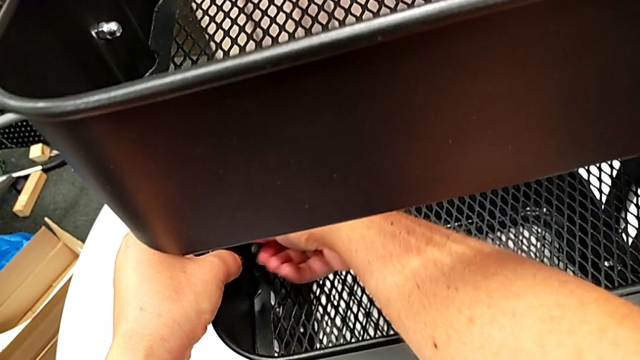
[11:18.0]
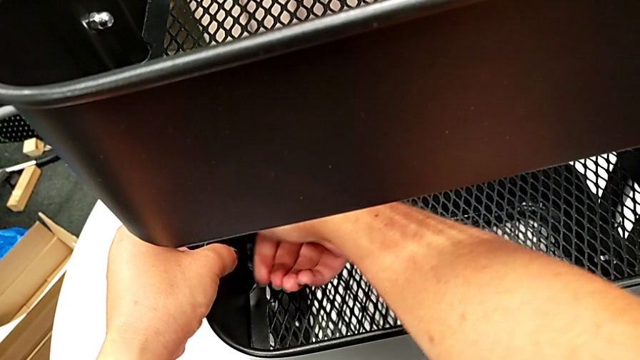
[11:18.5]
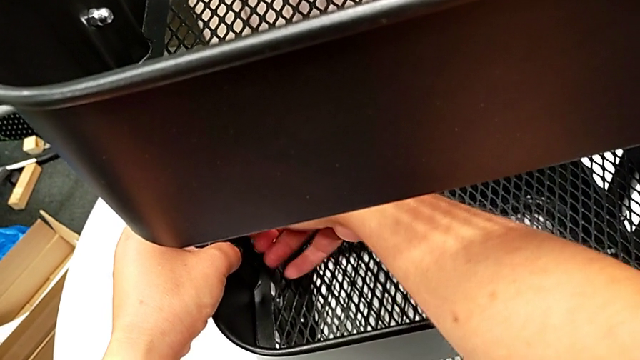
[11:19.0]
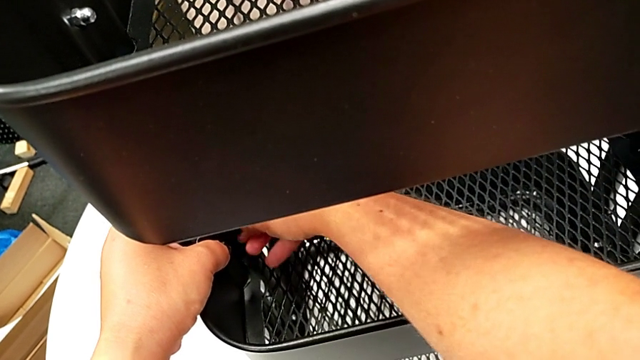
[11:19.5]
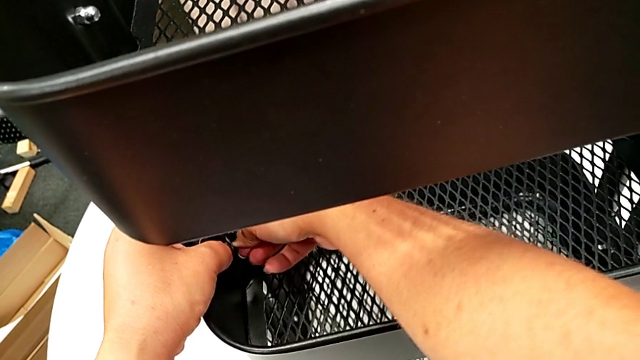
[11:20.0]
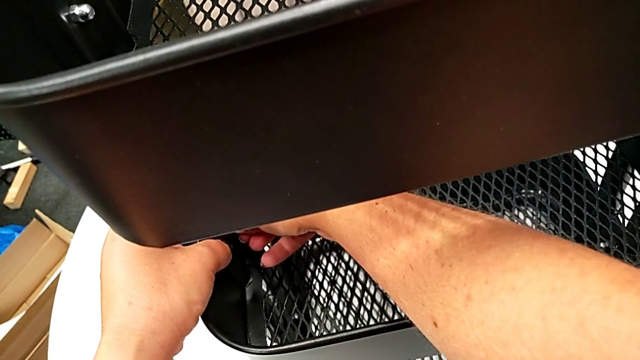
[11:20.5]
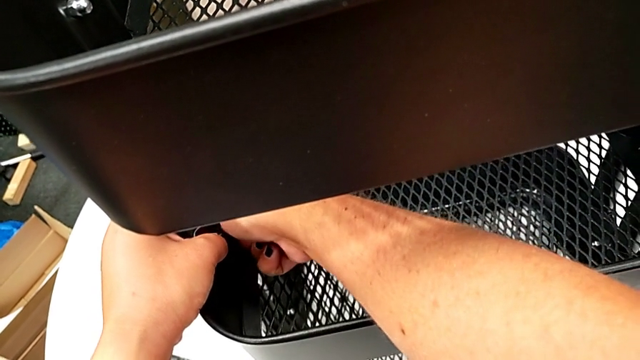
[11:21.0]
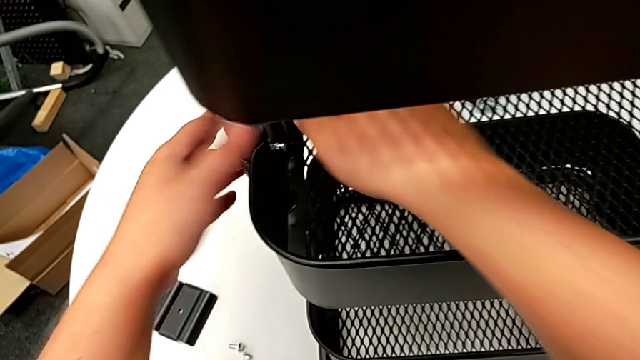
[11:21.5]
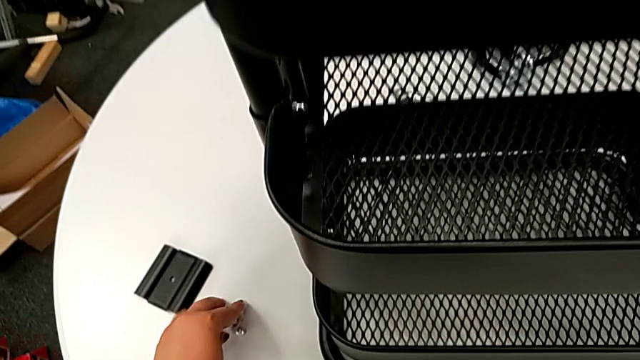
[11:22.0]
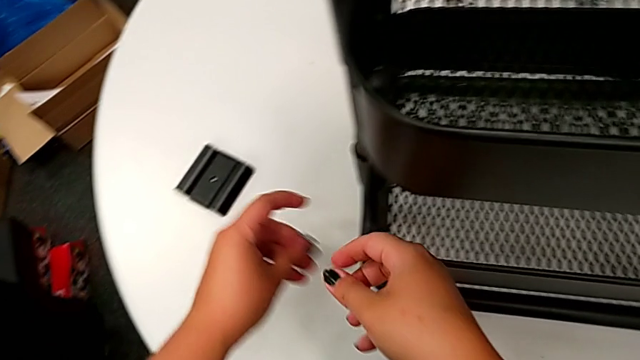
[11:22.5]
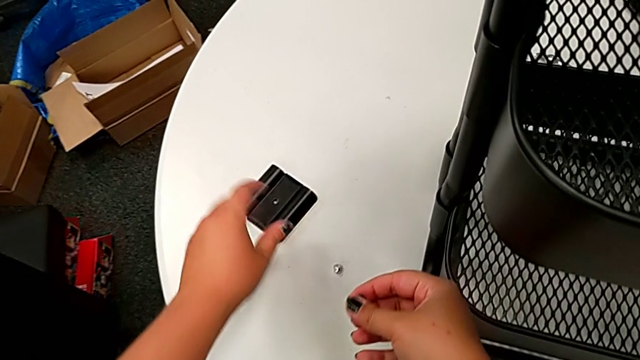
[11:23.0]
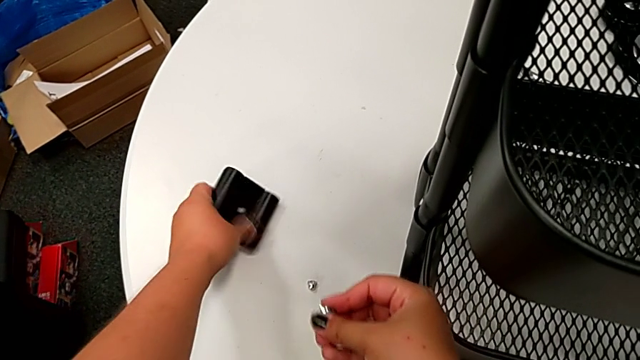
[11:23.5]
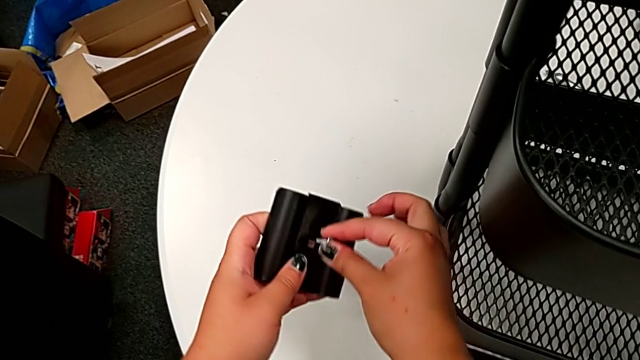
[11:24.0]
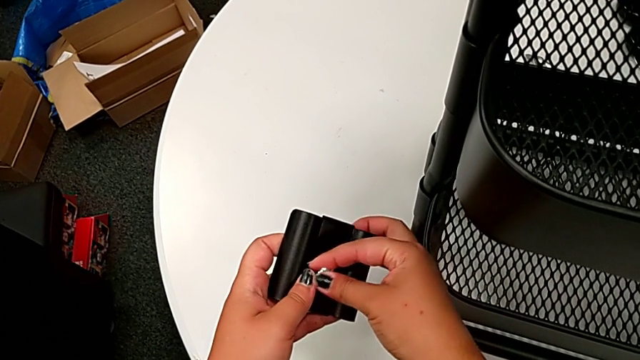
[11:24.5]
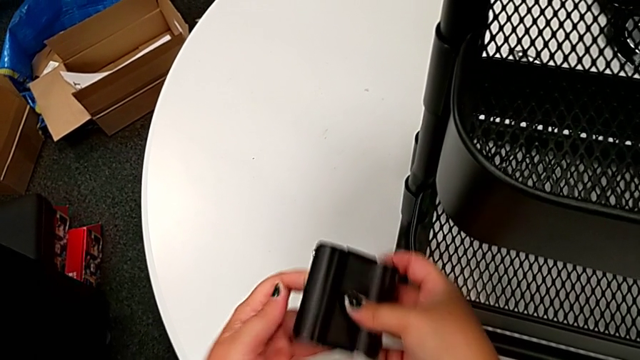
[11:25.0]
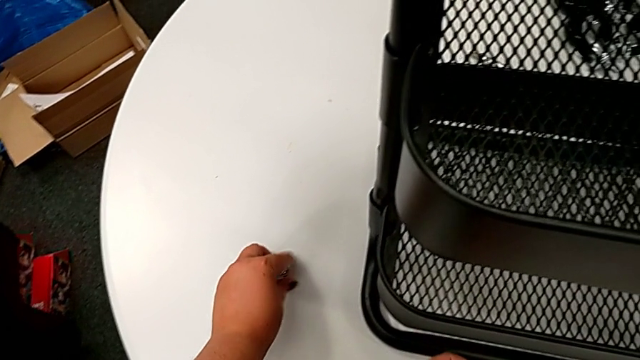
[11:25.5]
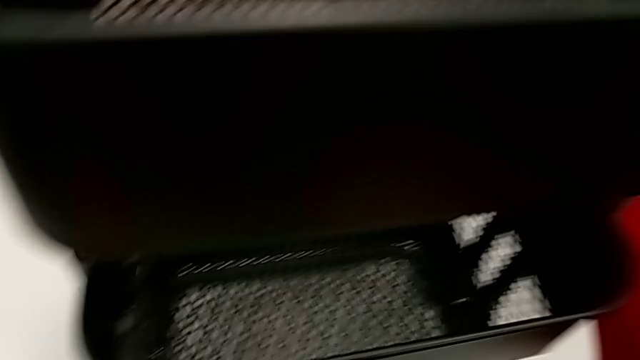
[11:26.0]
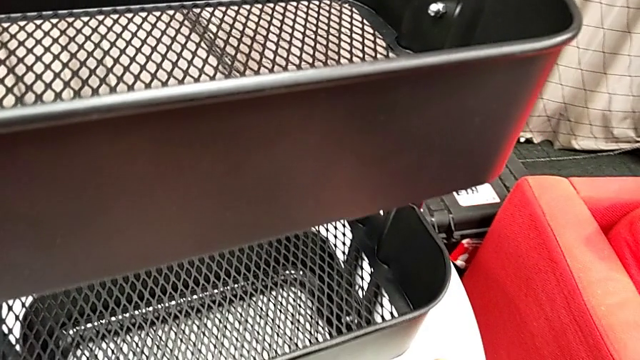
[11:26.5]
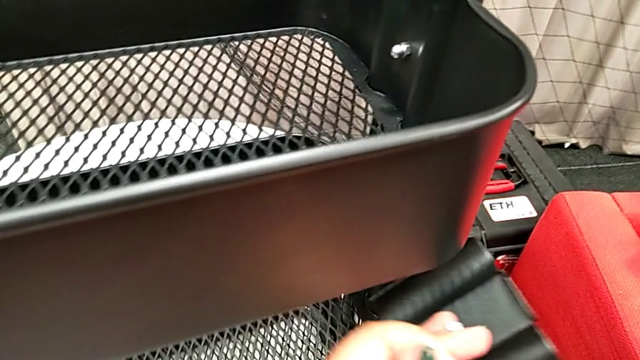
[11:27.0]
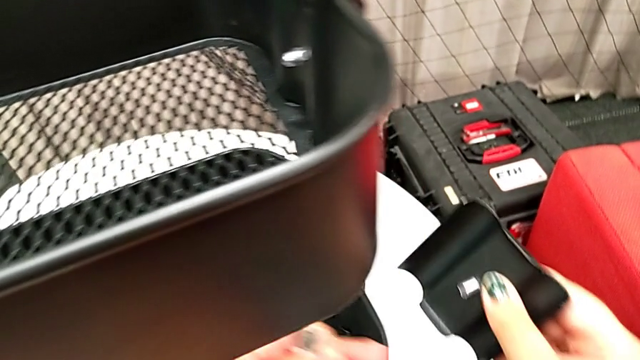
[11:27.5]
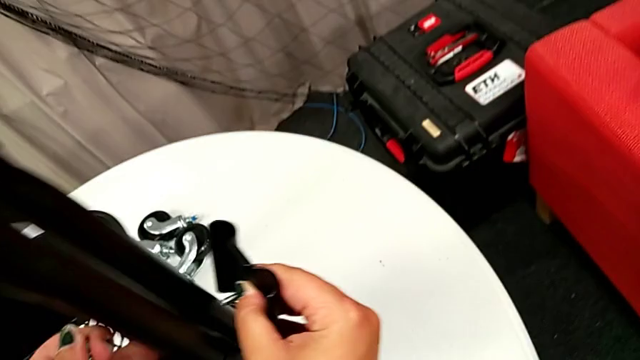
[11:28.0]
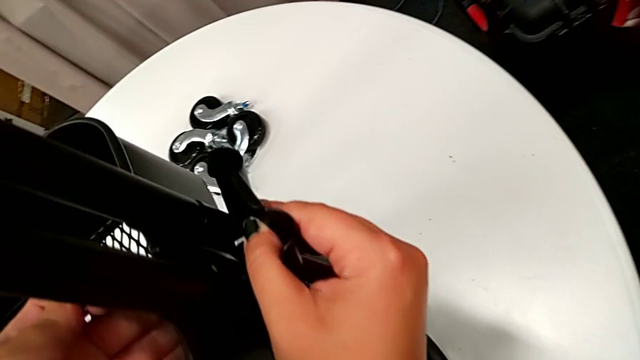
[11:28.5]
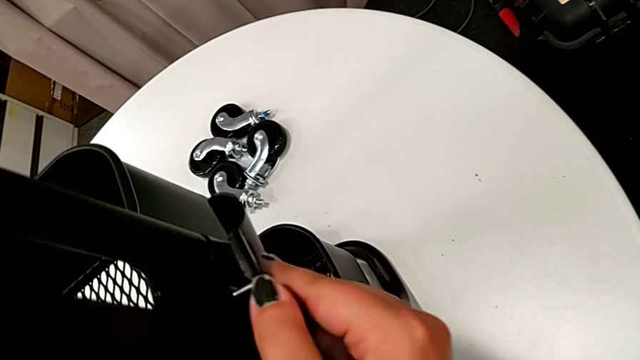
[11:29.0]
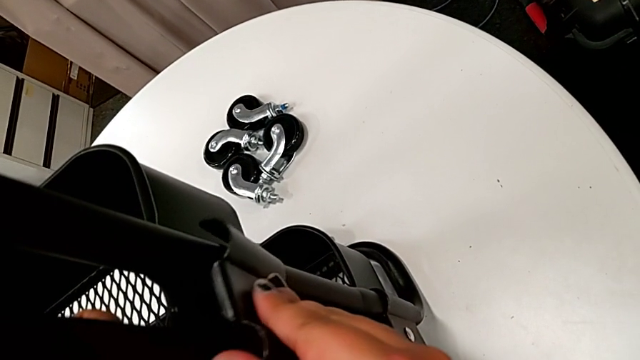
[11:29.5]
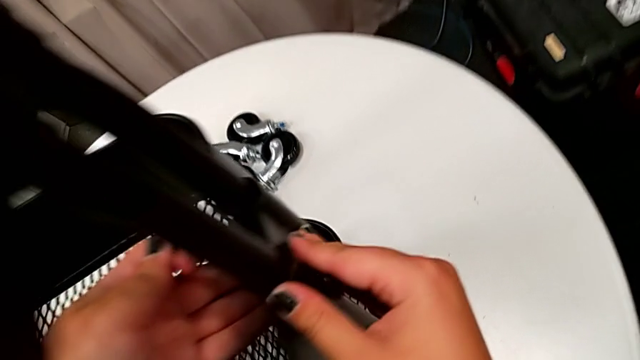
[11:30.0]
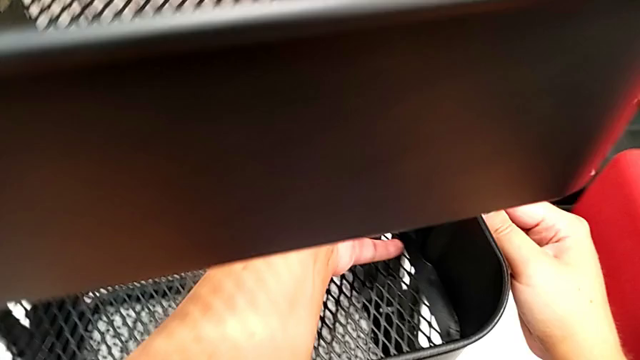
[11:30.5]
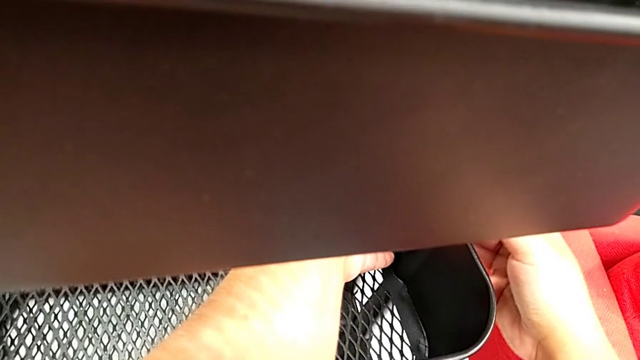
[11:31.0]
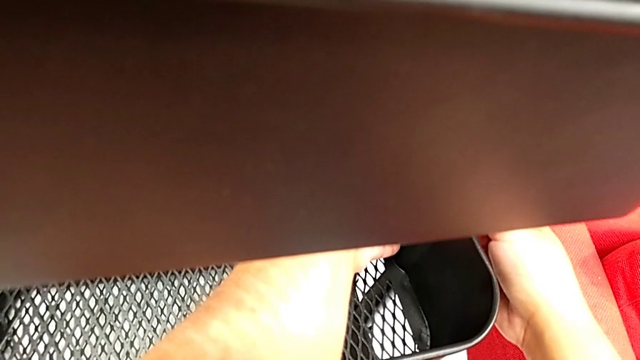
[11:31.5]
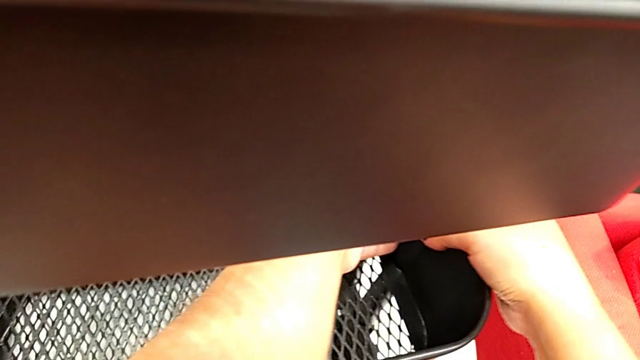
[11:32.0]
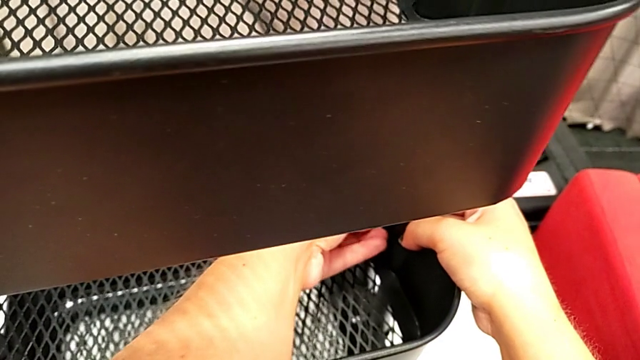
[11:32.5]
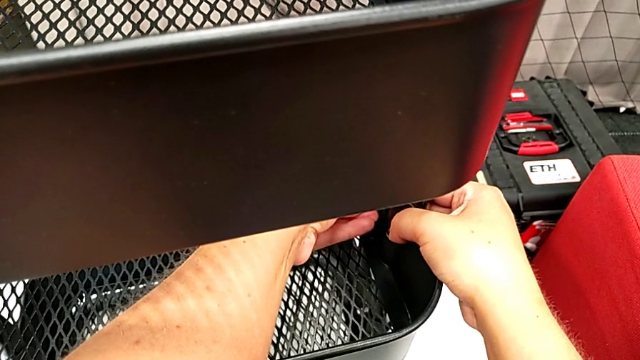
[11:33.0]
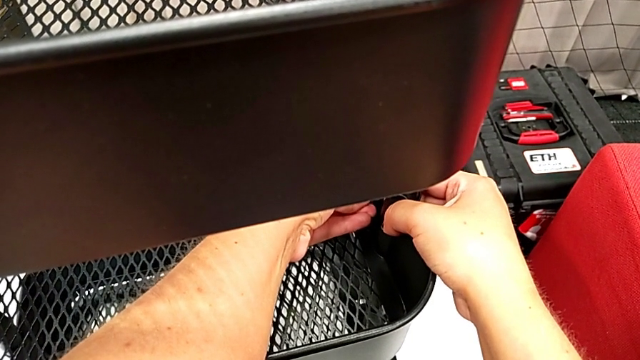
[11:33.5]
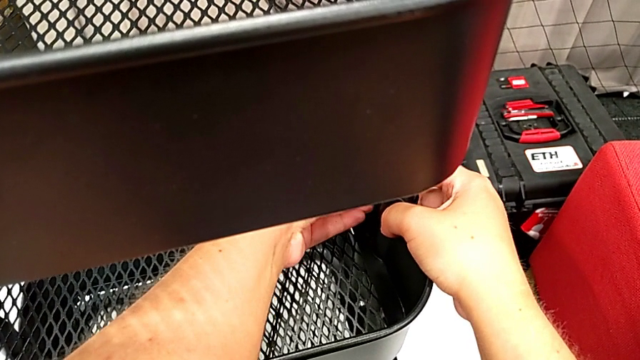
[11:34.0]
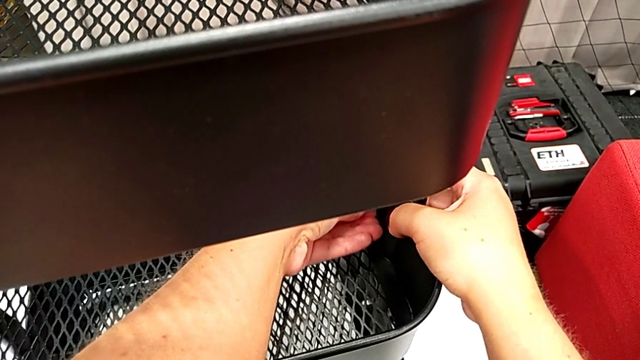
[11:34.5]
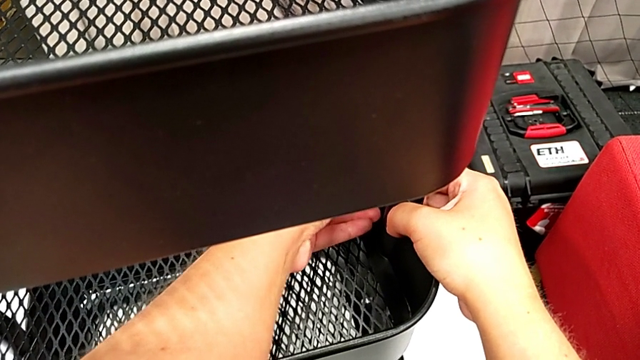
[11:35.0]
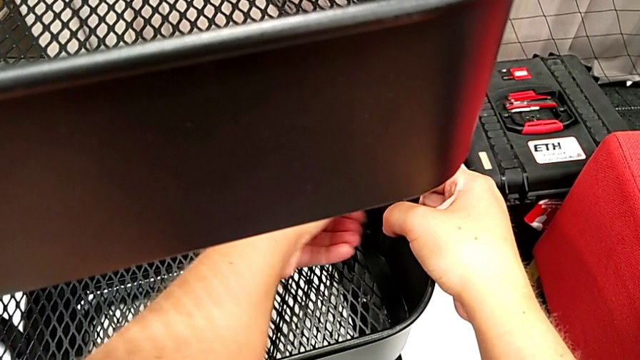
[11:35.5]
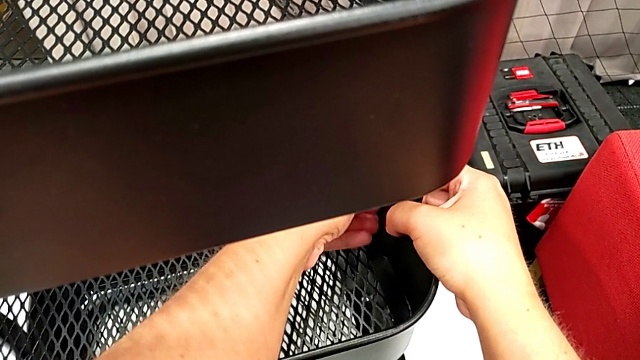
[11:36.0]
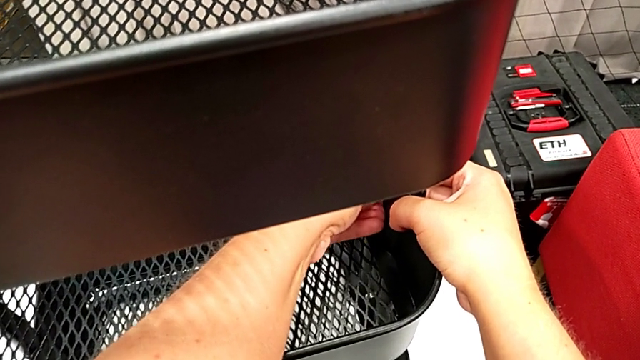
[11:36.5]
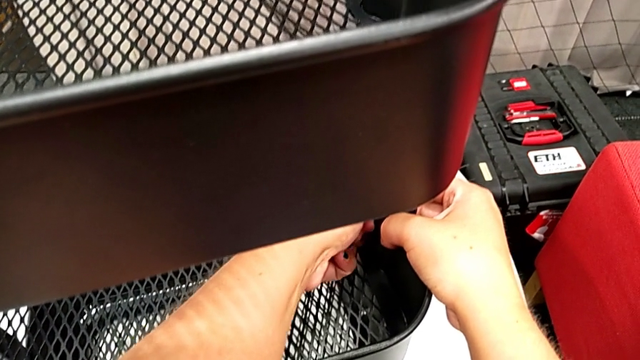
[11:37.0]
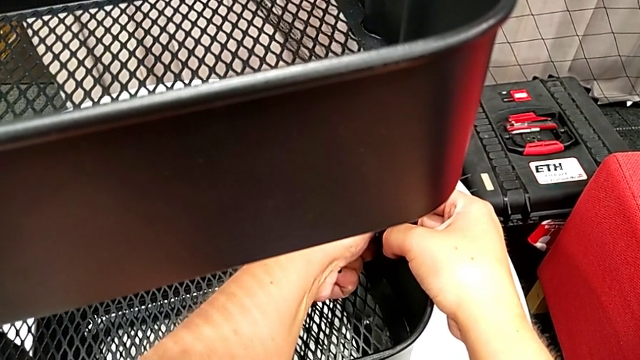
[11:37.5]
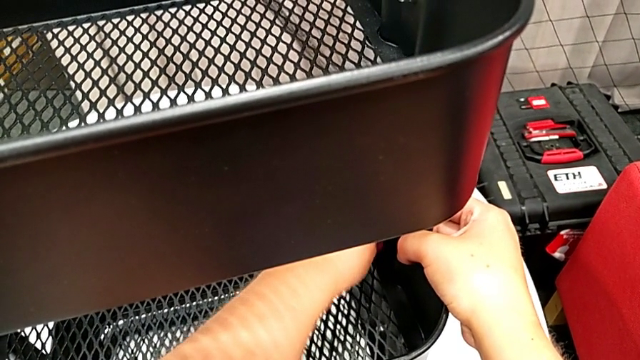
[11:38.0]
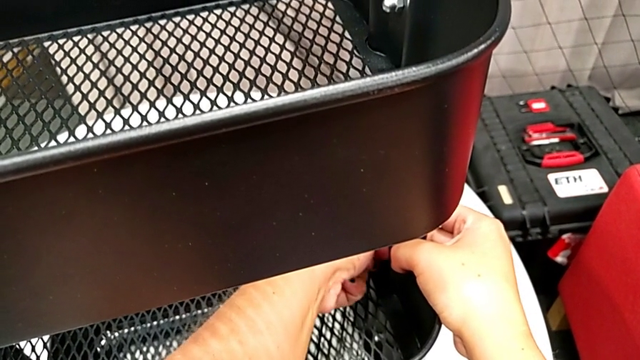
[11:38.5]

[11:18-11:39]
The camera wearer is attaching the middle tray to the side bars. They screw the hexagon cap nut, grab the bolt twice, grab the bracket, insert the bolt, align the bracket, place it, insert the hexagon cap nut and screw it.
